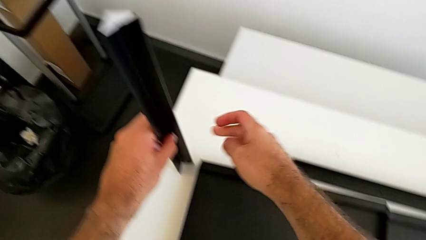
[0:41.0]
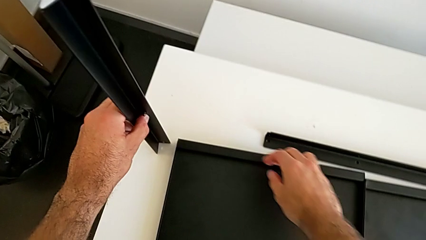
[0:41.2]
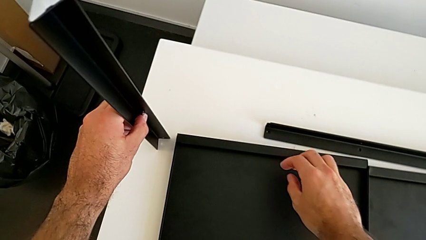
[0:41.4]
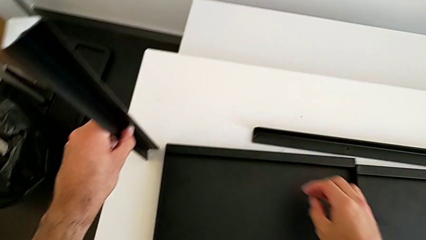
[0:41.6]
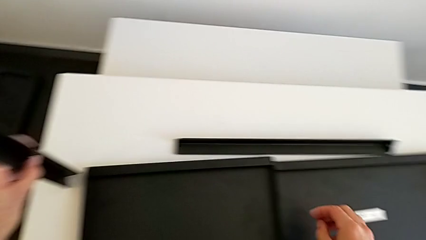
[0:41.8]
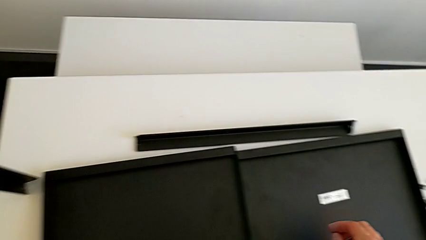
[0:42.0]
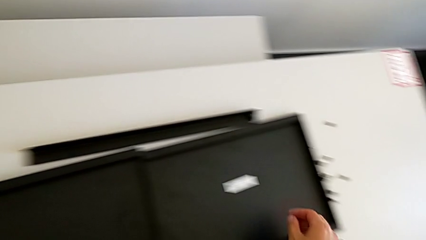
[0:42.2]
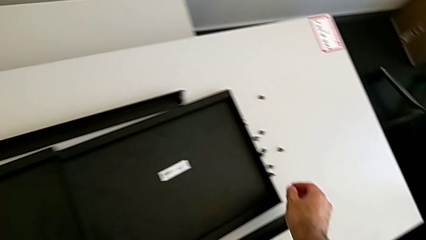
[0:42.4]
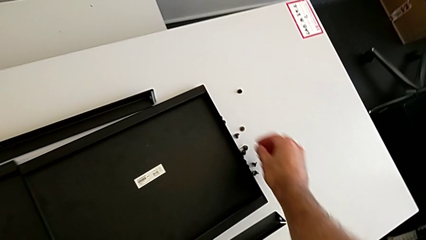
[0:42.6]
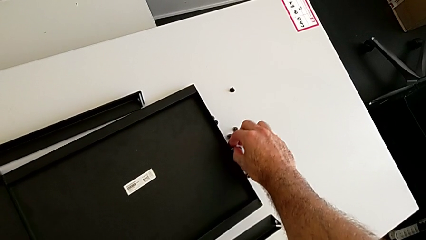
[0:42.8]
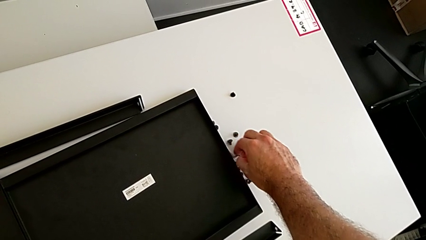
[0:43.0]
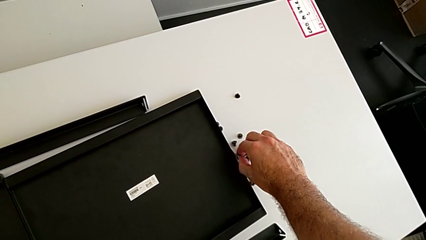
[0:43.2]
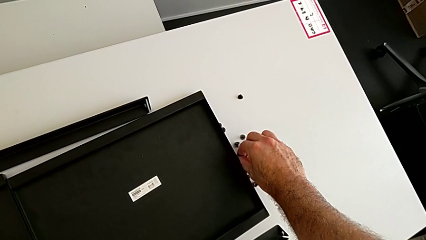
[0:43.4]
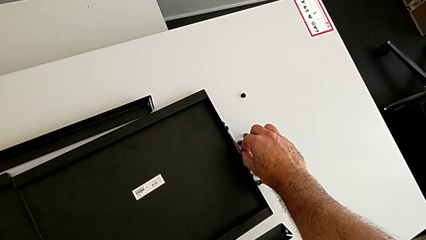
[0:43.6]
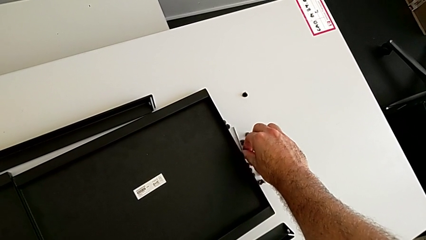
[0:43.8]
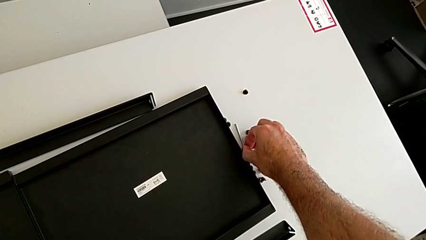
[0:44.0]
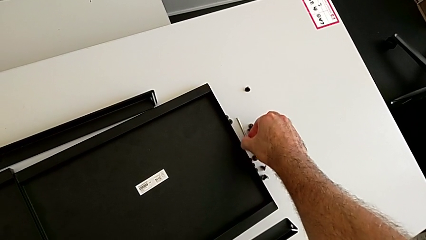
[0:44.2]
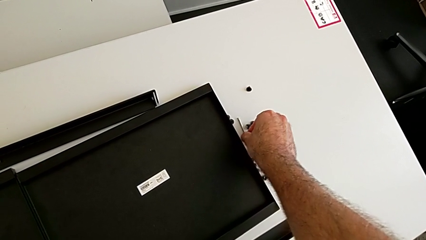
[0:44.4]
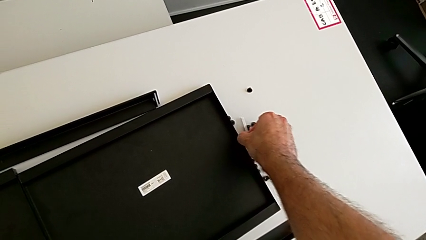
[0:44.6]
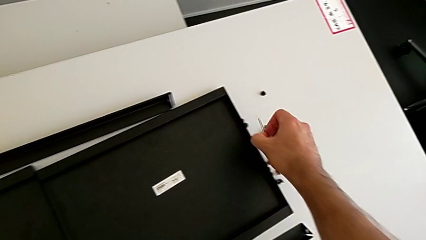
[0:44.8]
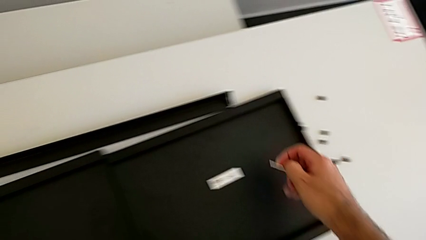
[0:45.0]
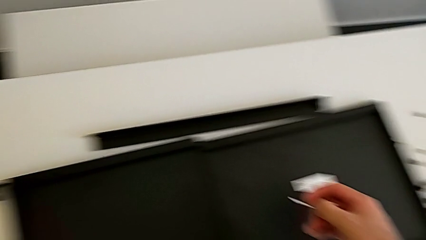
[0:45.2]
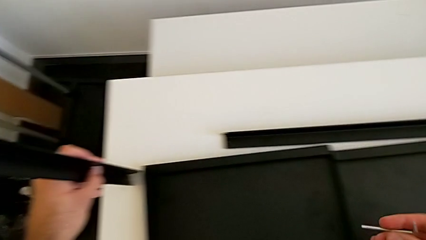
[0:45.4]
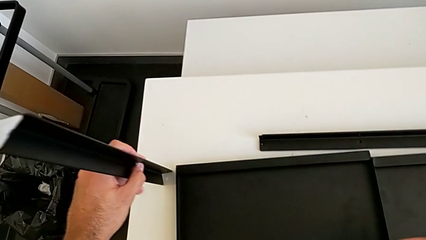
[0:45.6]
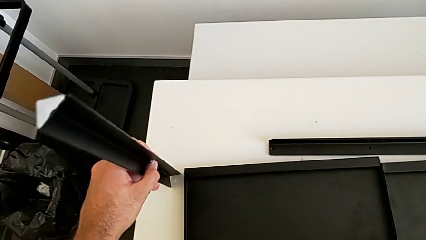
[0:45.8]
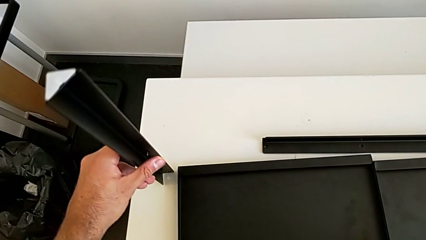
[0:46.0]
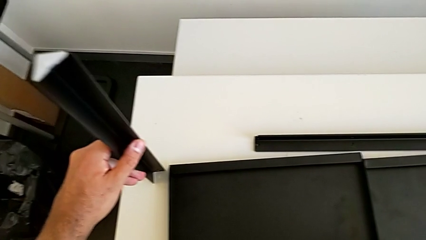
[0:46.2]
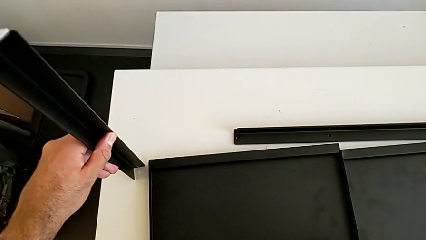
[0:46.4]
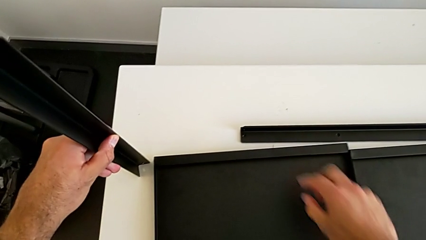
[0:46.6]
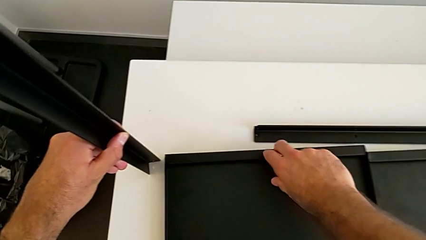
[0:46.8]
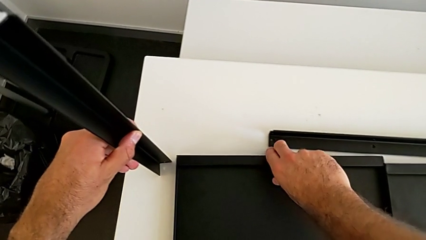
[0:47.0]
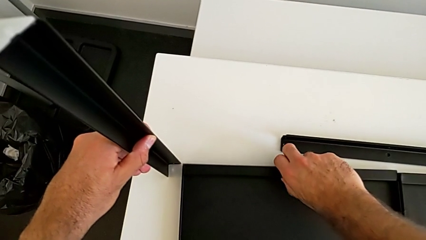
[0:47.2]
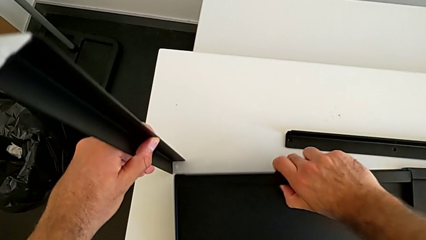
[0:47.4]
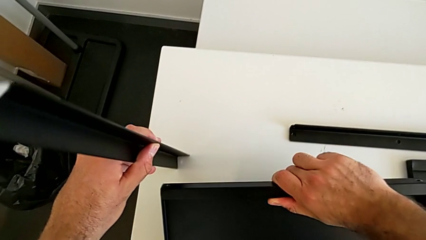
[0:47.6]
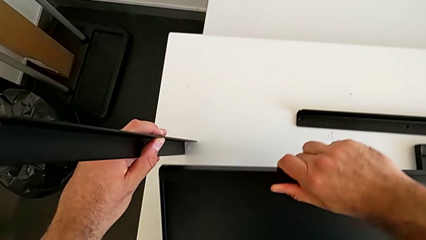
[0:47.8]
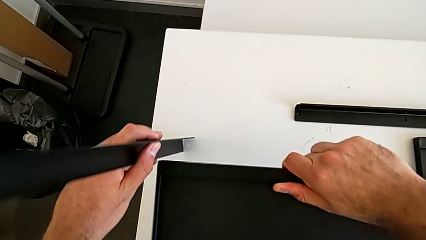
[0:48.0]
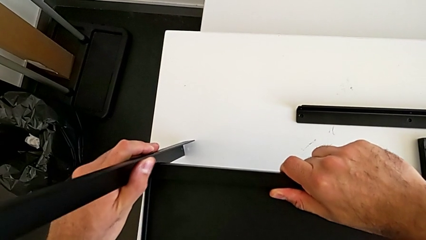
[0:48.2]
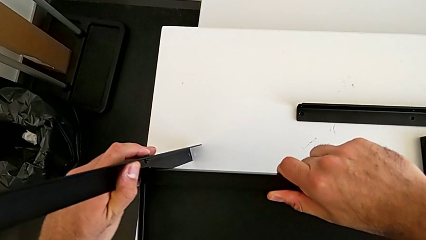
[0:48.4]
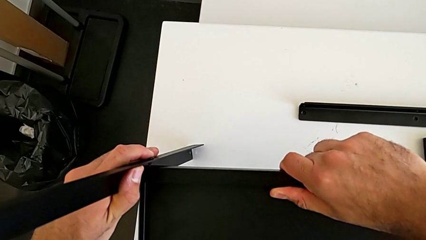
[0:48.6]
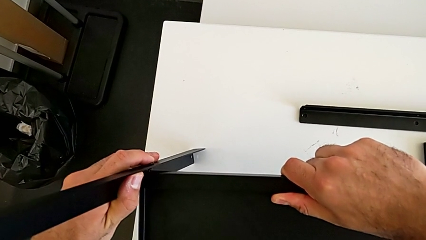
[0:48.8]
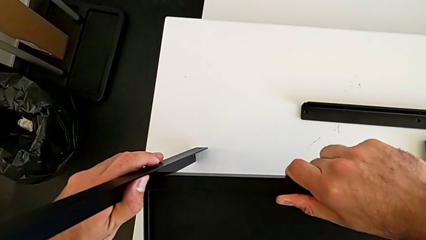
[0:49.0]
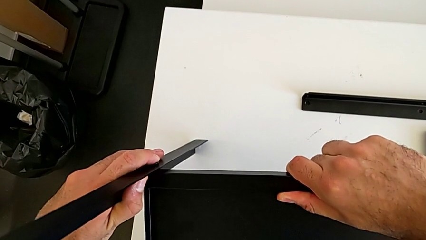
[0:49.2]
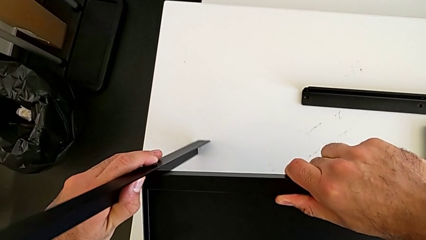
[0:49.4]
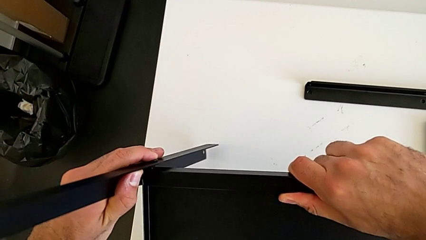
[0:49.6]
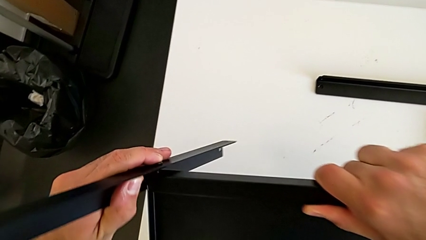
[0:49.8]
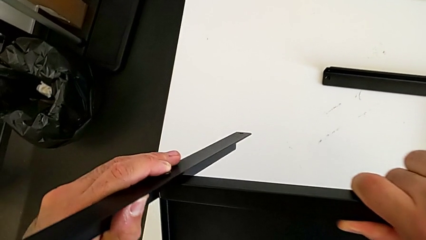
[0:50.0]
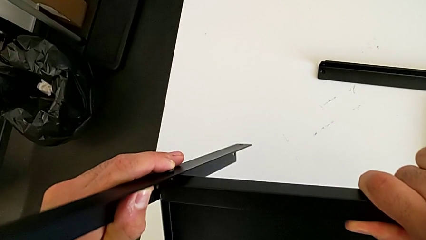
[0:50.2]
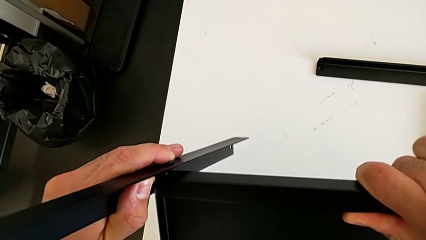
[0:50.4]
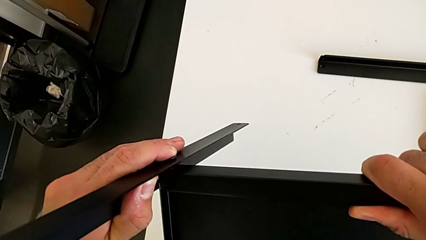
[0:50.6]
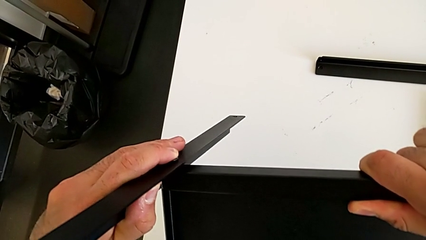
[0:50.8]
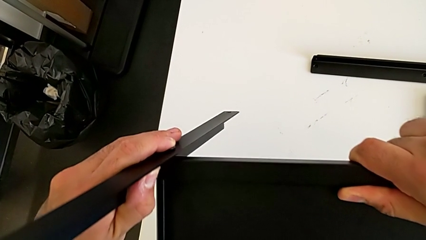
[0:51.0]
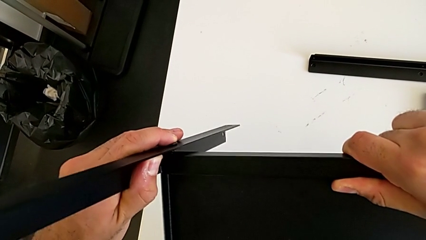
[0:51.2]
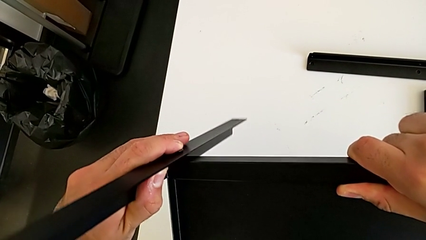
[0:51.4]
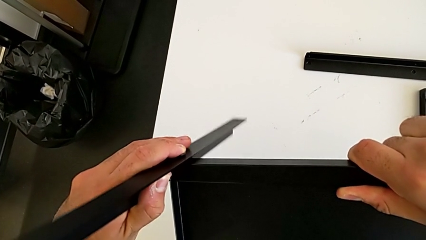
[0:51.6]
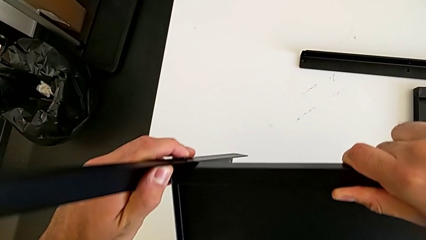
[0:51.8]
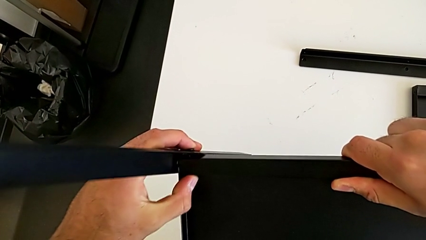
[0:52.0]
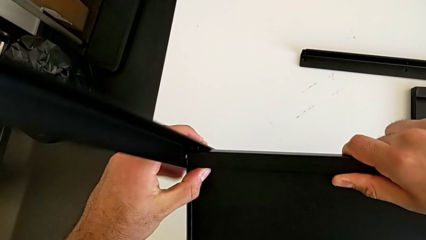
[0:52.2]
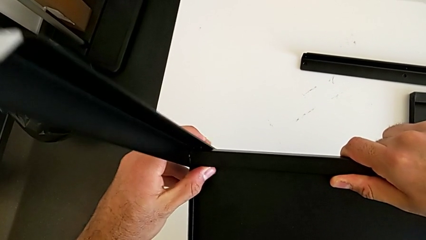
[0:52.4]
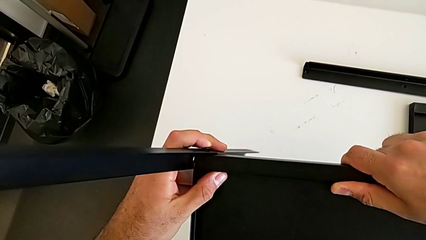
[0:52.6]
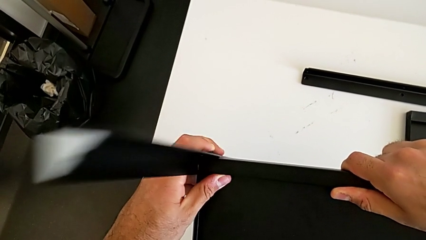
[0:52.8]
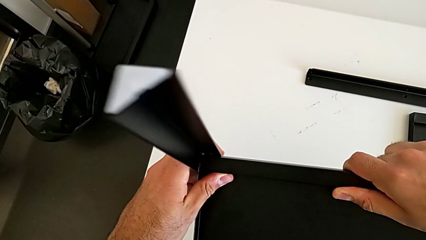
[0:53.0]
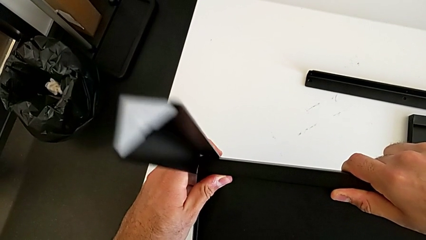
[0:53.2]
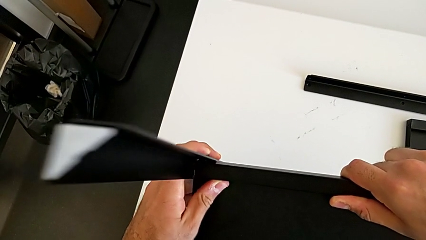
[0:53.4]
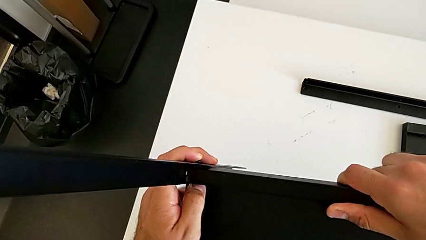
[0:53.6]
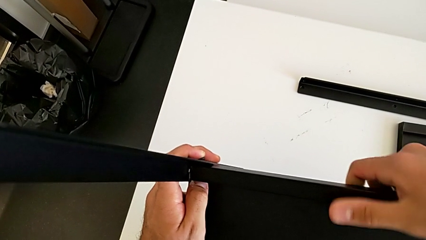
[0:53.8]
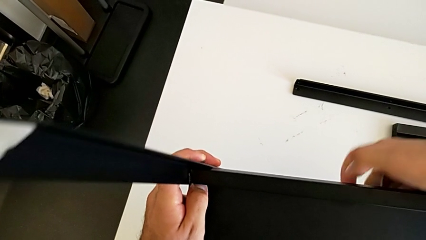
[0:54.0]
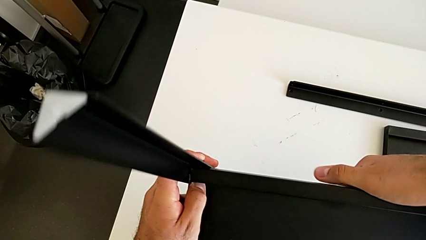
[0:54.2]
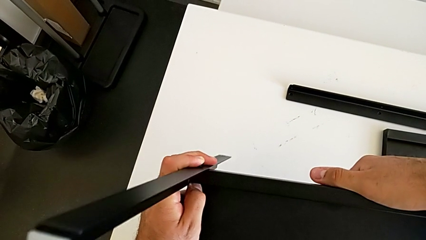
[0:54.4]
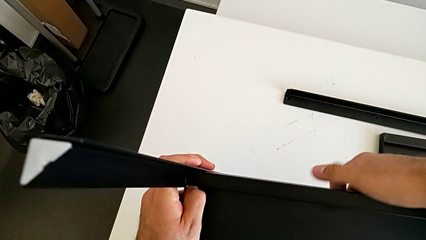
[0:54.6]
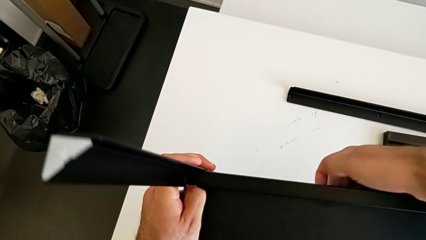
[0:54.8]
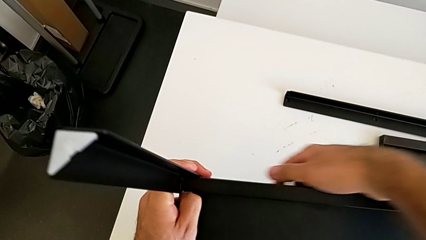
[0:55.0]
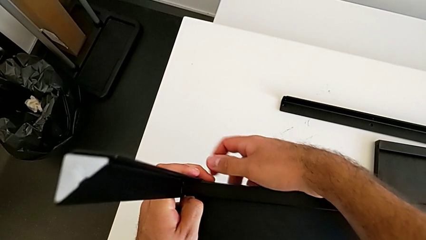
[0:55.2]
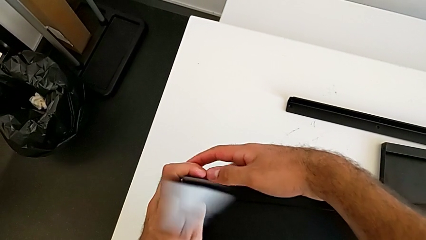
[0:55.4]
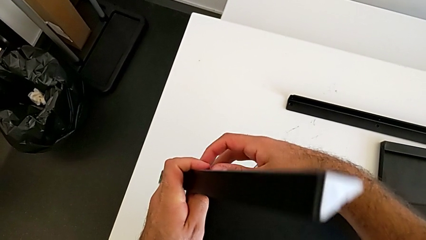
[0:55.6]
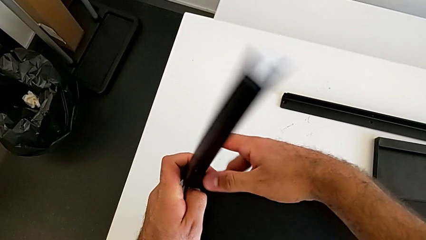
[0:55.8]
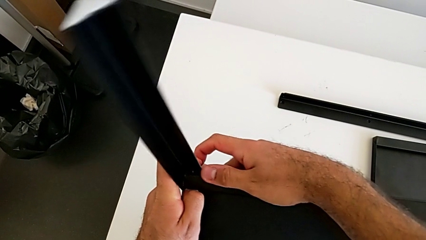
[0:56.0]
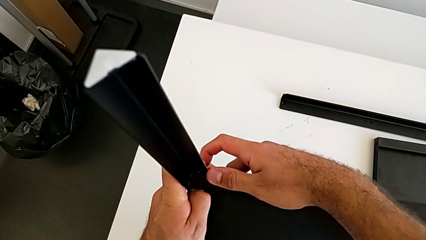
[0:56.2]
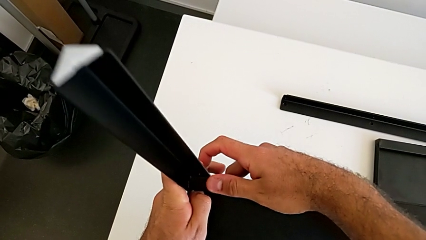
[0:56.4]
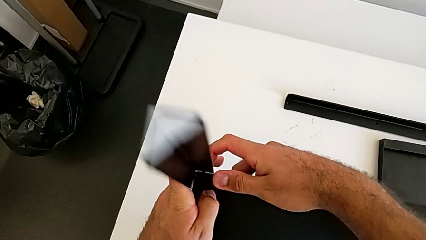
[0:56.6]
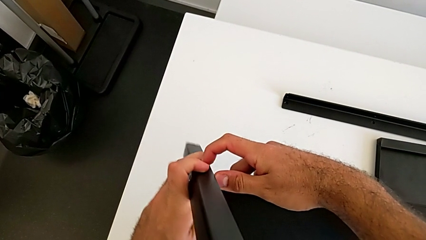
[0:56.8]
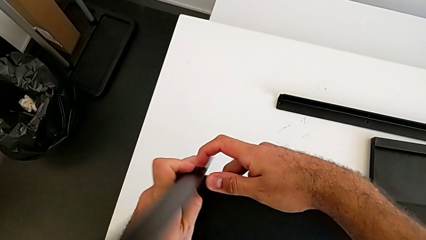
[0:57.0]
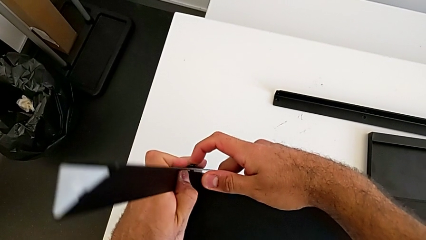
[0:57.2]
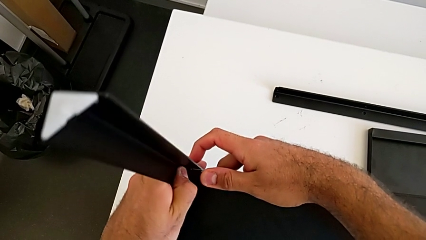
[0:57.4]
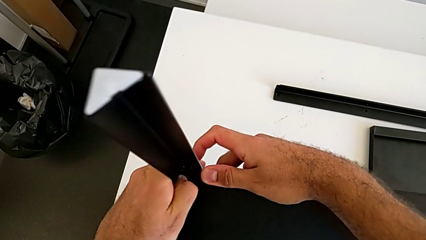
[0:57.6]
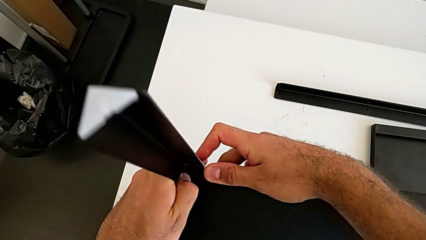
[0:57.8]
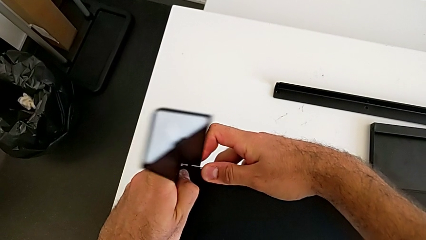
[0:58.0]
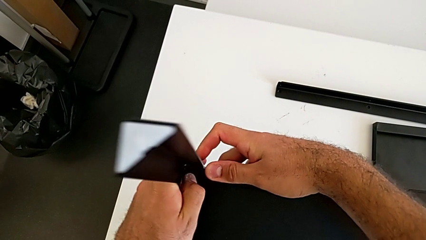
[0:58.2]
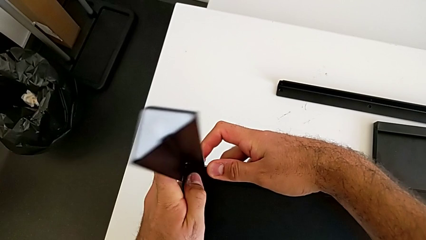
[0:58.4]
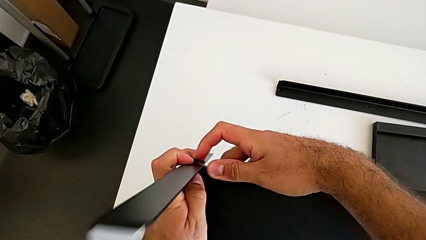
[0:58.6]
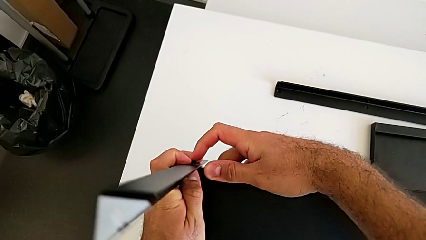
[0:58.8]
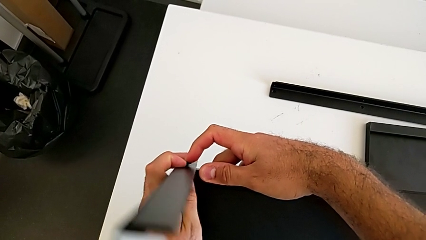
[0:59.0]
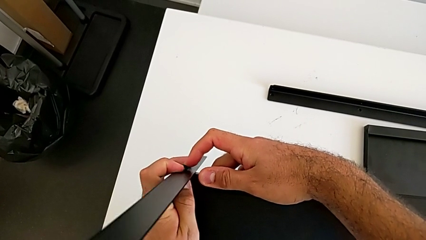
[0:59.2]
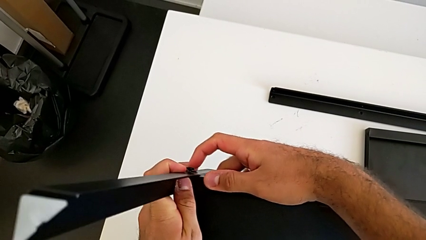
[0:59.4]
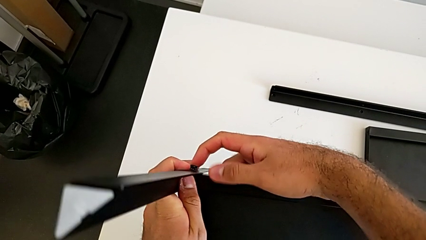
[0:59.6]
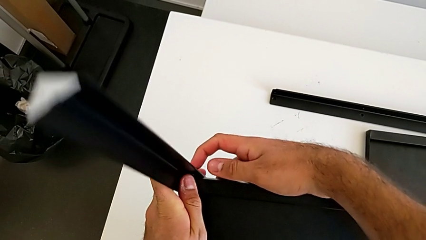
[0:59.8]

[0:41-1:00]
The camera wearer is screwing the first leg onto the tray. They approach the Allen wrench, grab it, grab the tray, insert the hex socket head and begin to align it.
